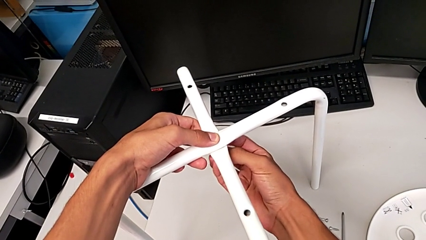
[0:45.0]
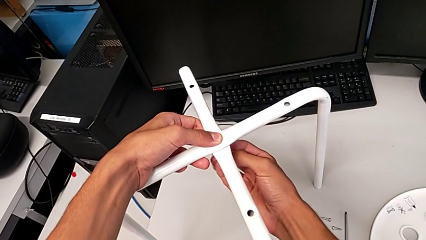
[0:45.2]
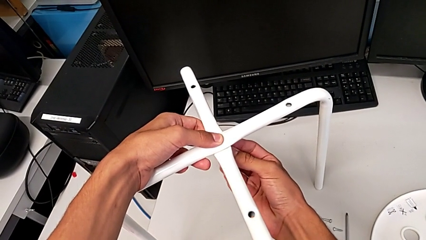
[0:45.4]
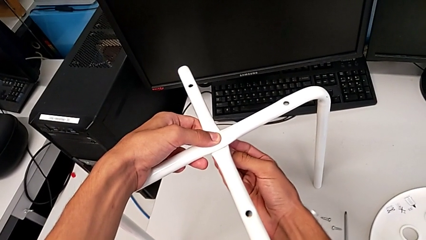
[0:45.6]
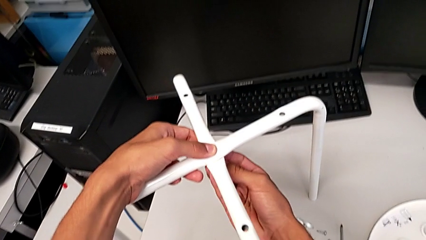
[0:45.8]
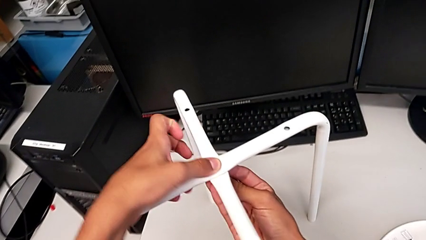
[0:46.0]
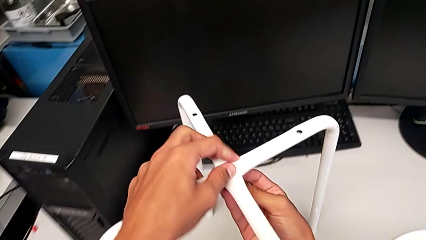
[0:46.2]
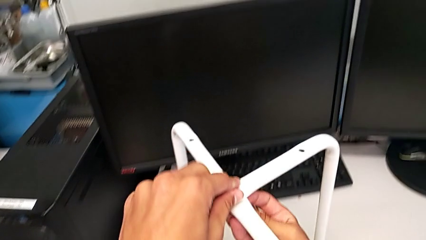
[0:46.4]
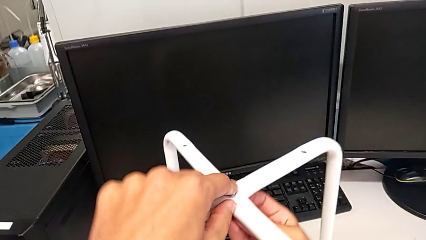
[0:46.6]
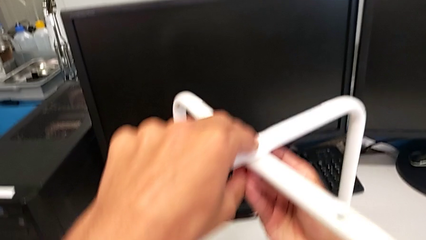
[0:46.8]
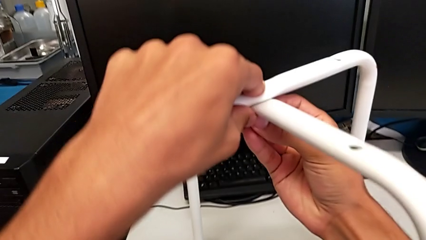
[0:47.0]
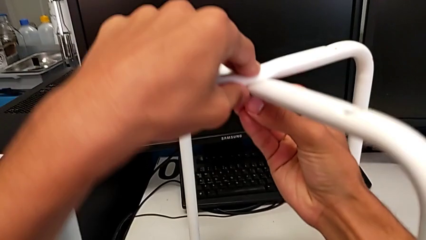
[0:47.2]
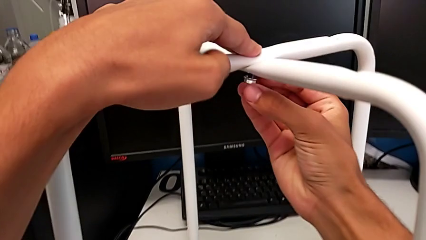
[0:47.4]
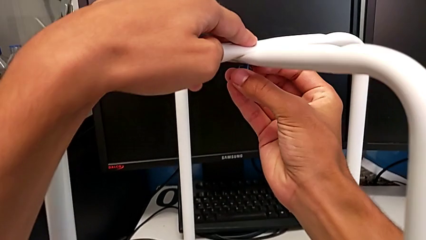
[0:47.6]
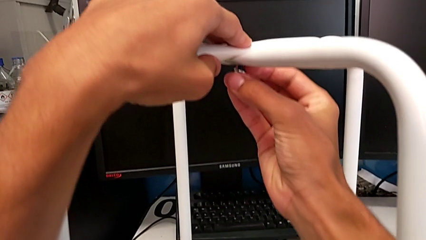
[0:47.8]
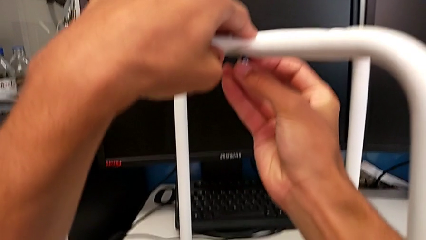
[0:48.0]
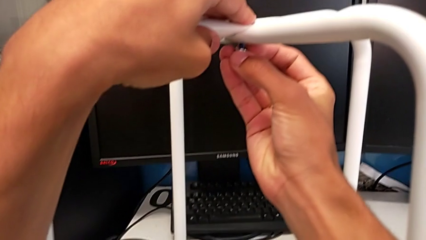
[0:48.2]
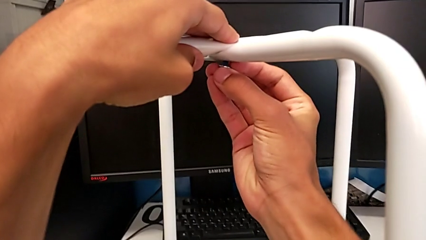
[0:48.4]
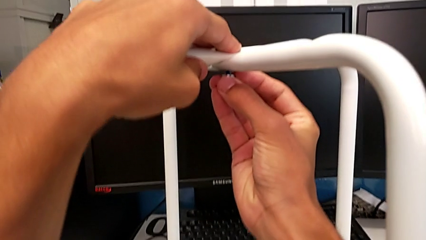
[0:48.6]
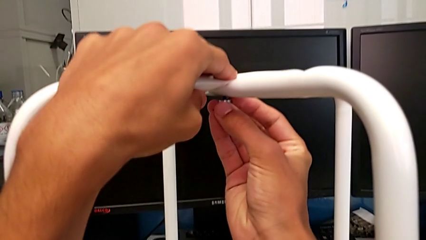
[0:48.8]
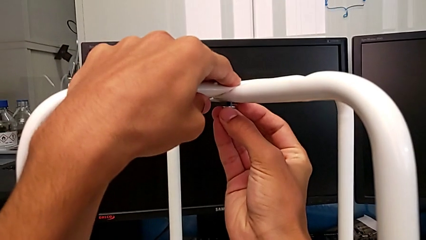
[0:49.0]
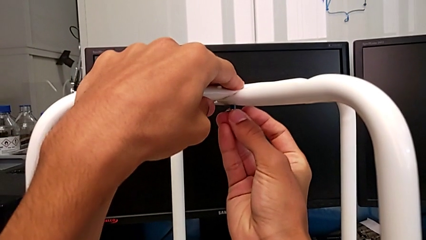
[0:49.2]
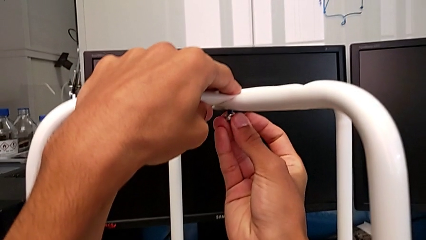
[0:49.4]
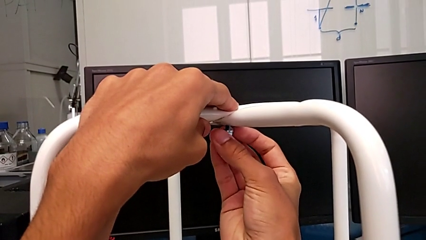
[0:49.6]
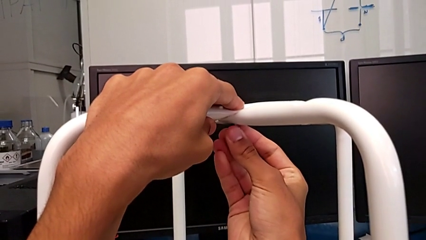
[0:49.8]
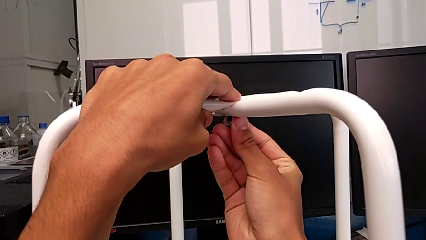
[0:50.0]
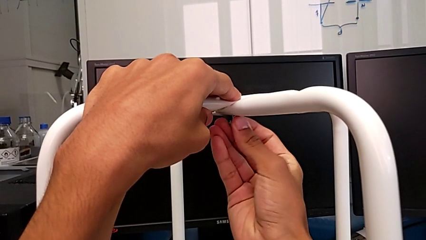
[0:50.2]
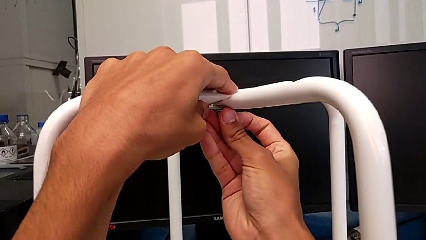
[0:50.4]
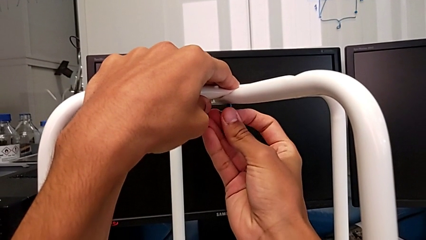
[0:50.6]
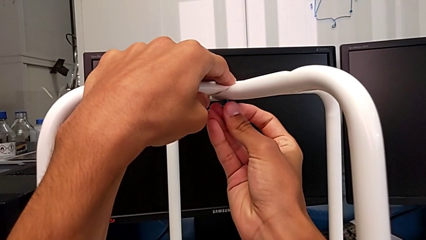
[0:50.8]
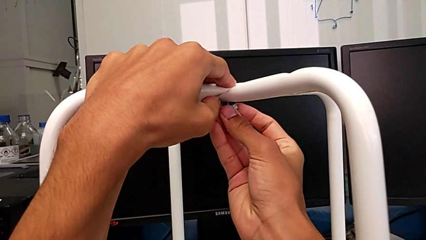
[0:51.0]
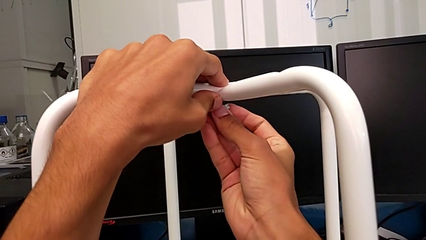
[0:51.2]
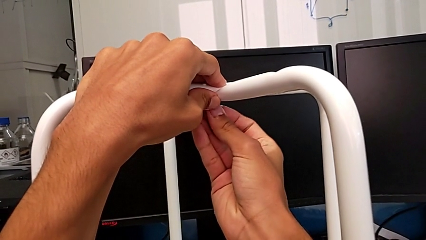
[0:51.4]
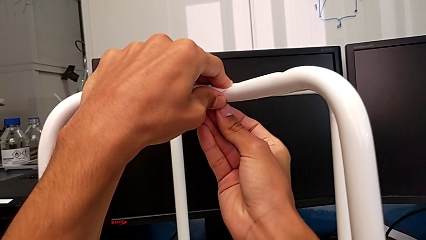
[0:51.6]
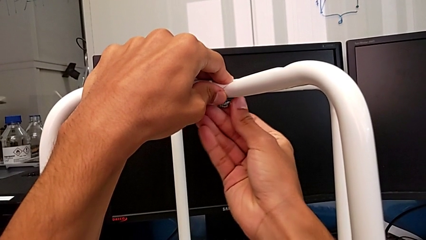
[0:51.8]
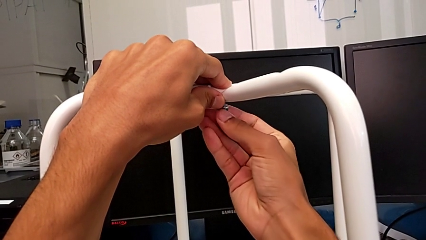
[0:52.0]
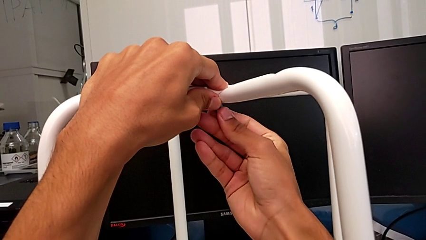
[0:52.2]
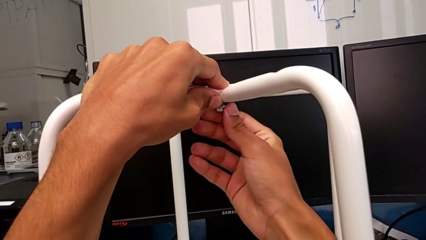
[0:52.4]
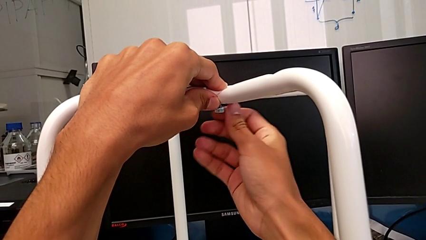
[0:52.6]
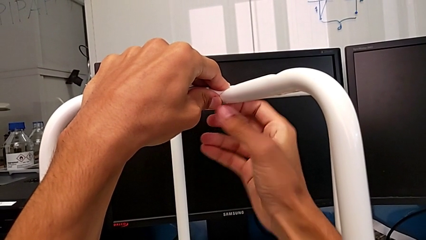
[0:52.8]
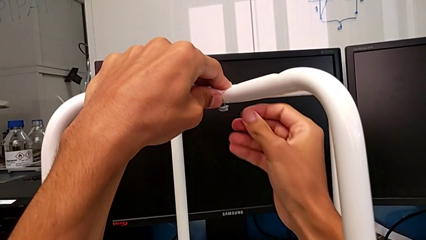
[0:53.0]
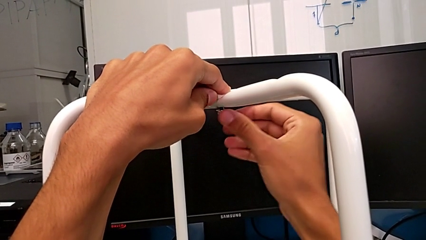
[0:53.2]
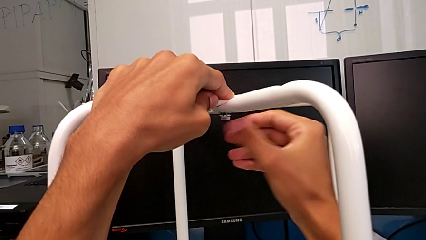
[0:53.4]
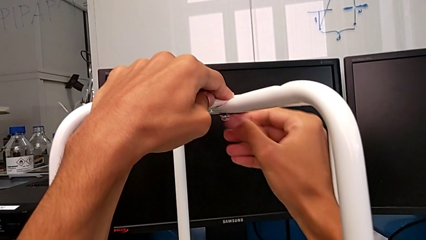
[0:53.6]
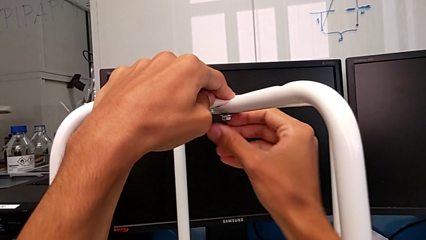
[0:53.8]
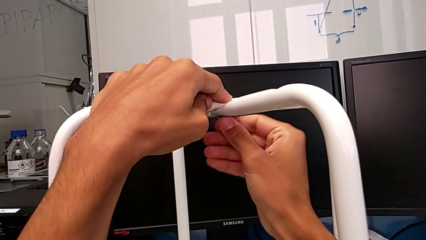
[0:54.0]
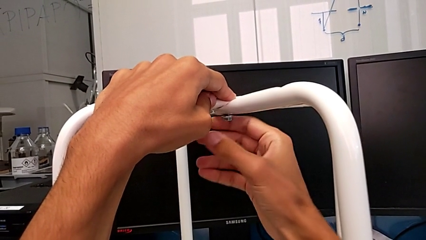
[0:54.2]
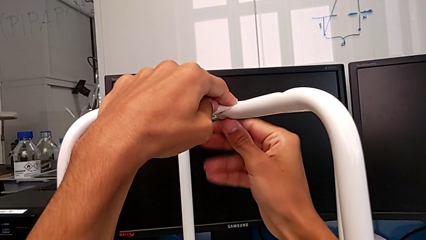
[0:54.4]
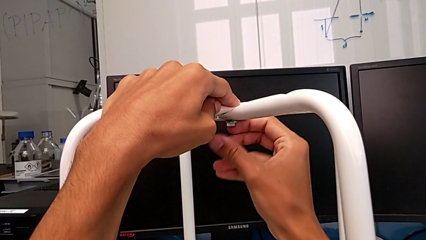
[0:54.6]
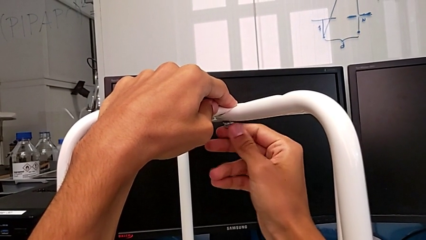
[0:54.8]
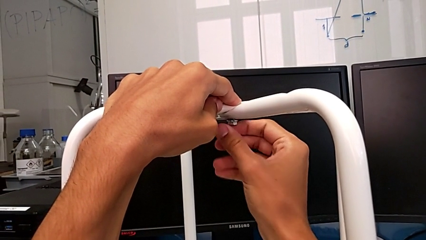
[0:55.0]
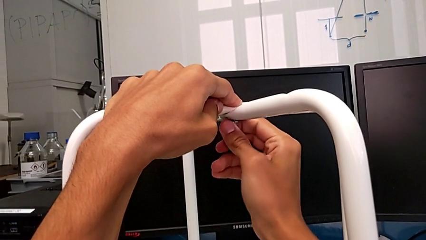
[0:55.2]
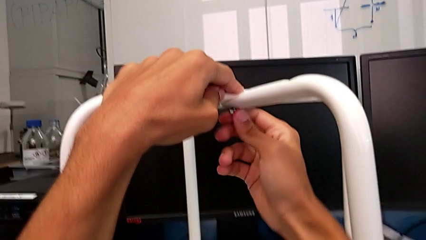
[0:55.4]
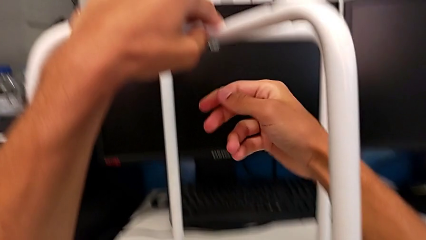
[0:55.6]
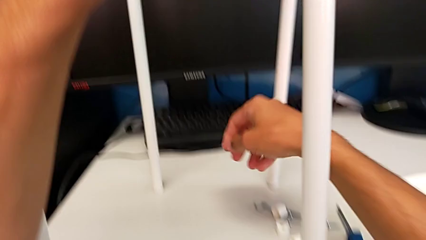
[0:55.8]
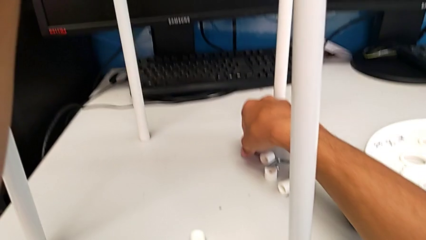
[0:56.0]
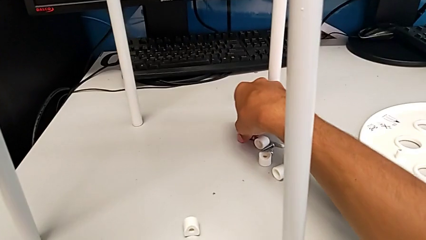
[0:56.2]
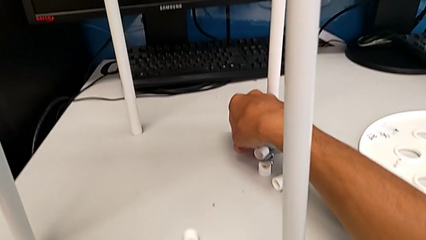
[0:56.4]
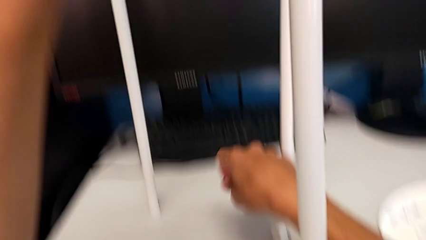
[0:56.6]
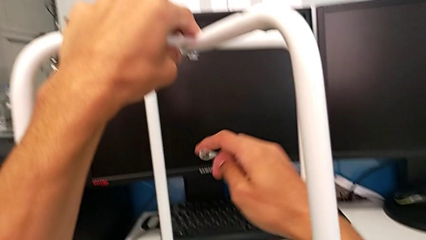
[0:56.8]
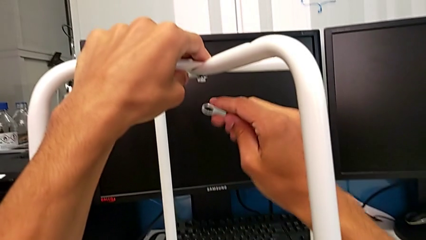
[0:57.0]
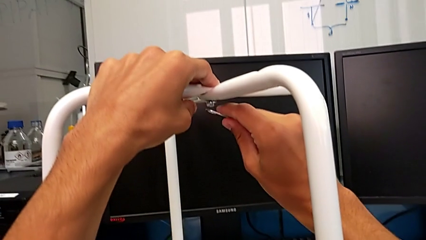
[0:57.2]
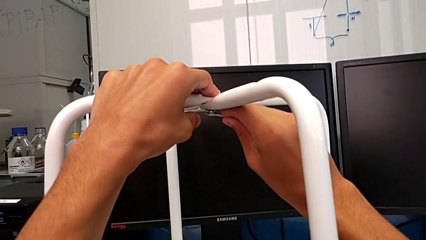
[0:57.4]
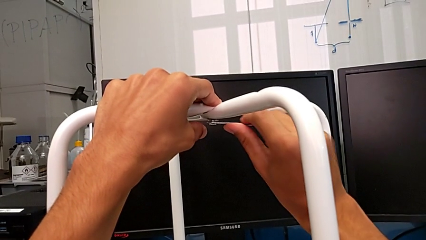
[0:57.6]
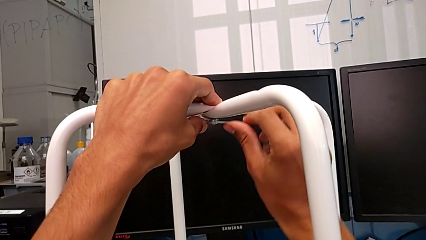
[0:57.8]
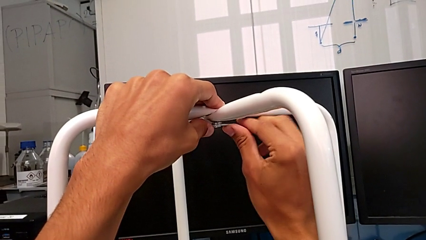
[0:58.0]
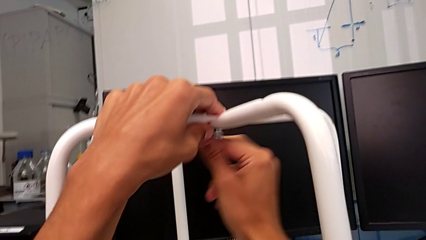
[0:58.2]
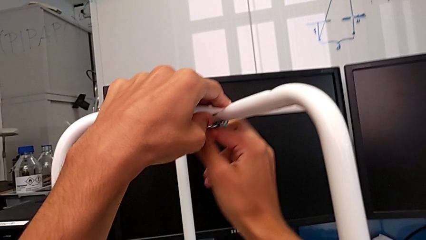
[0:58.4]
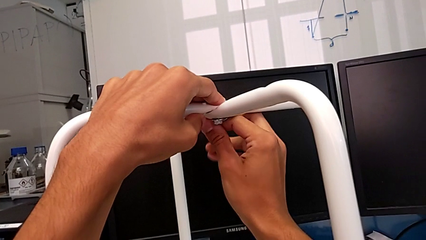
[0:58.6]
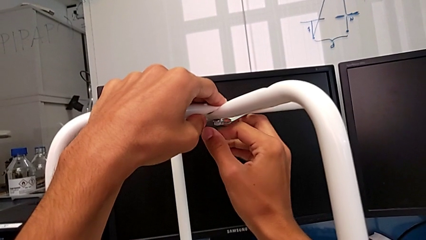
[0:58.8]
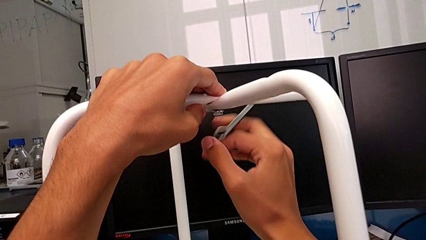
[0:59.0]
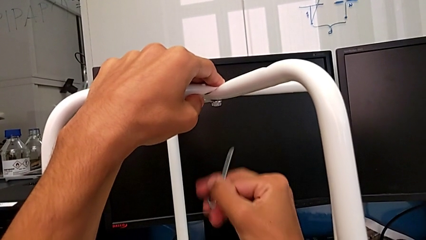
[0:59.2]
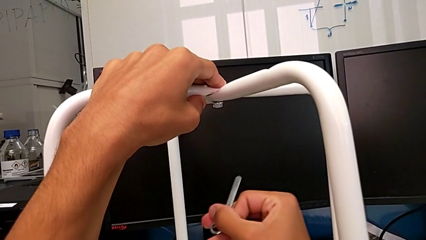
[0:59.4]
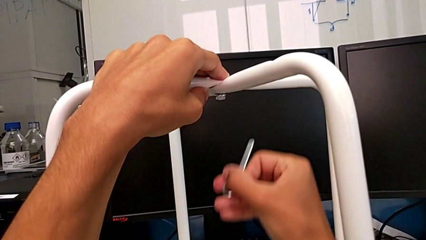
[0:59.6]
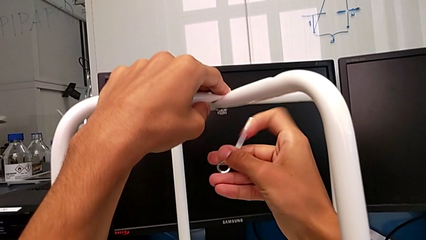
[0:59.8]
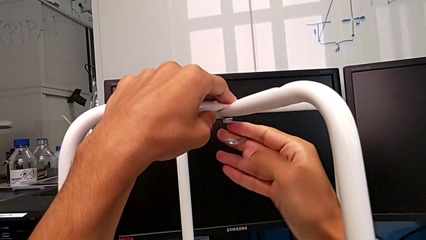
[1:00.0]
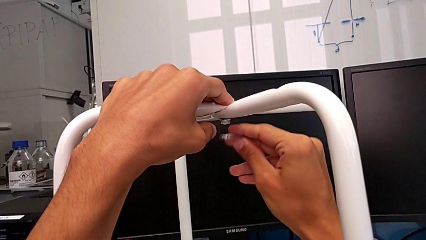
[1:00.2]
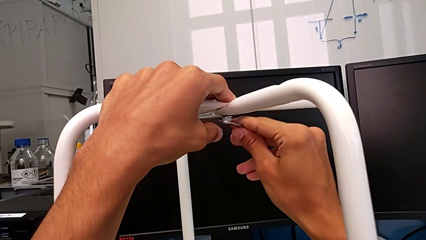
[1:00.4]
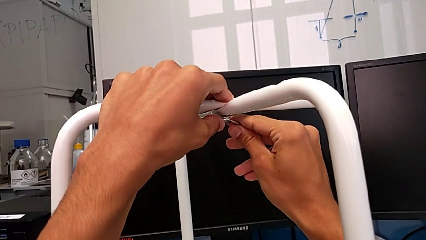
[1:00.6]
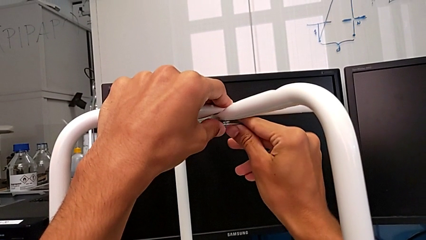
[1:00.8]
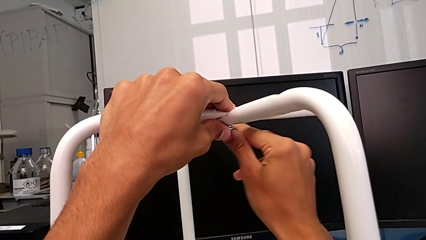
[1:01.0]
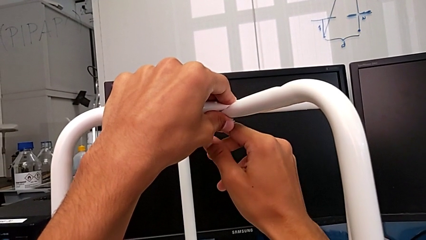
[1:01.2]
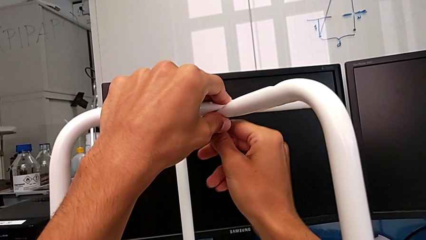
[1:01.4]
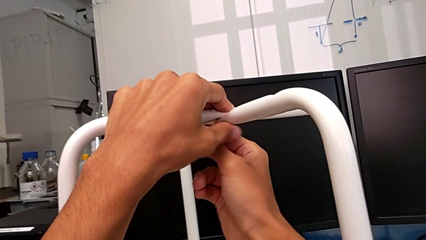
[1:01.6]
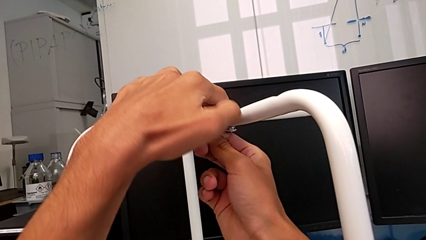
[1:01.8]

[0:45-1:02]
The camera wearer is assembling the legs of the stool. They keep screwing the hex nut, grab the hexagonal wrench, insert it and begin to screw the hex nut.
